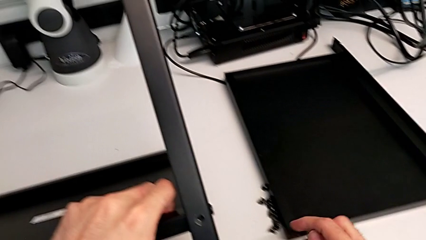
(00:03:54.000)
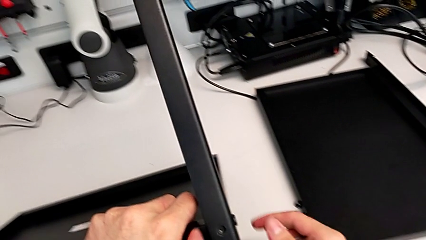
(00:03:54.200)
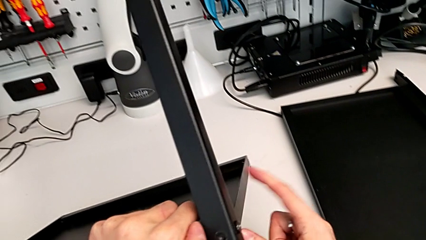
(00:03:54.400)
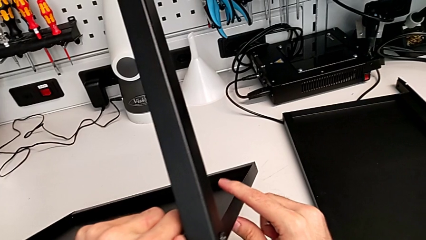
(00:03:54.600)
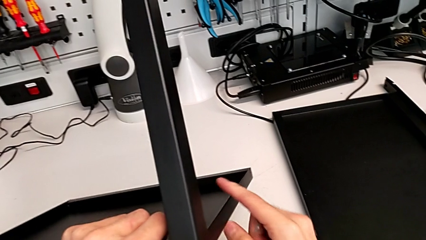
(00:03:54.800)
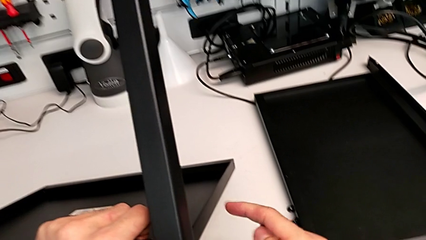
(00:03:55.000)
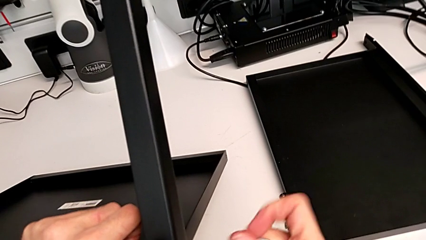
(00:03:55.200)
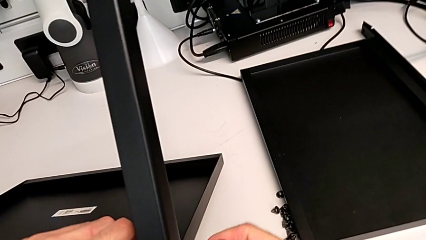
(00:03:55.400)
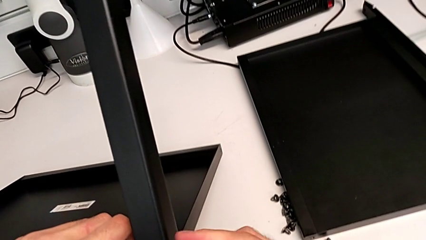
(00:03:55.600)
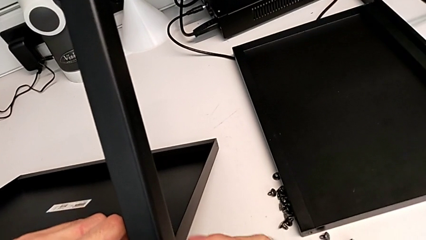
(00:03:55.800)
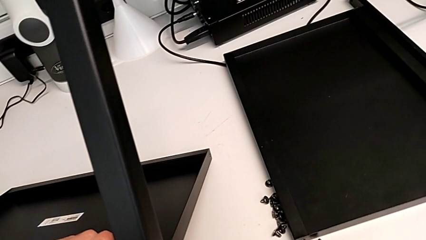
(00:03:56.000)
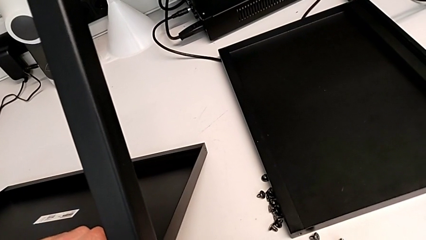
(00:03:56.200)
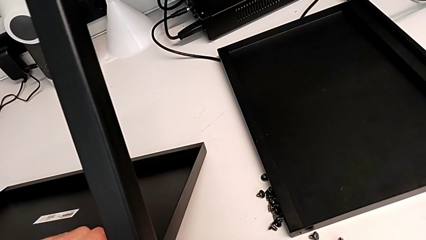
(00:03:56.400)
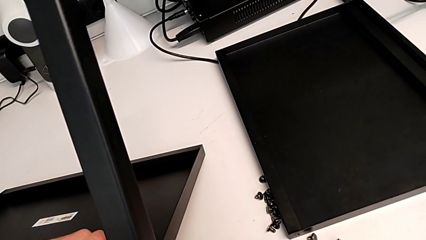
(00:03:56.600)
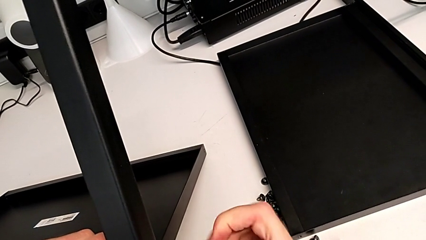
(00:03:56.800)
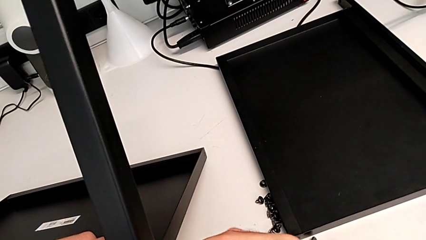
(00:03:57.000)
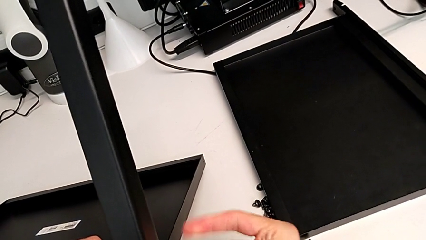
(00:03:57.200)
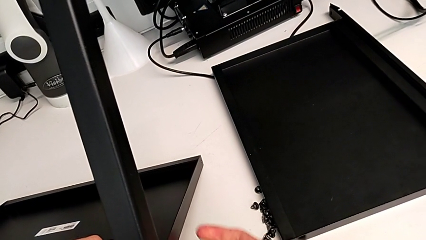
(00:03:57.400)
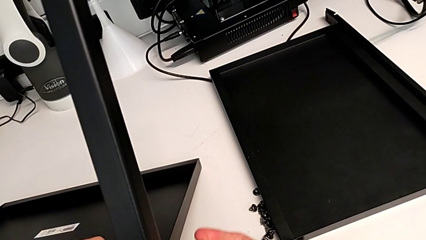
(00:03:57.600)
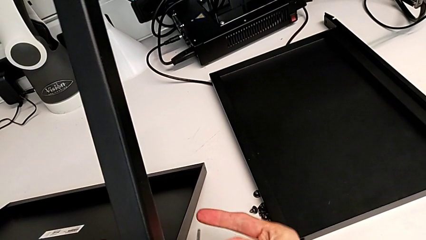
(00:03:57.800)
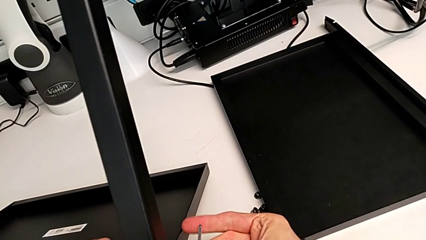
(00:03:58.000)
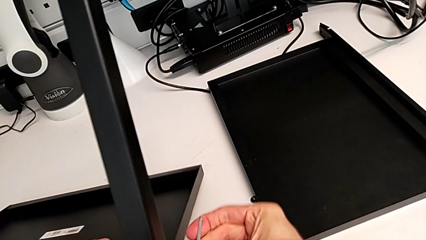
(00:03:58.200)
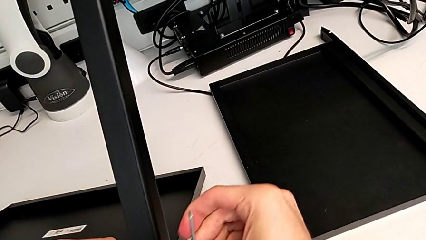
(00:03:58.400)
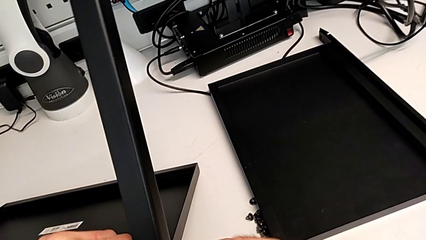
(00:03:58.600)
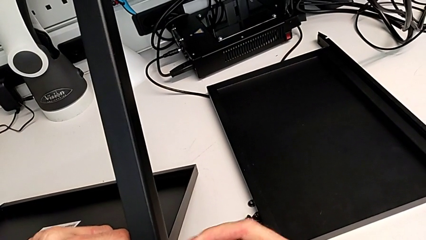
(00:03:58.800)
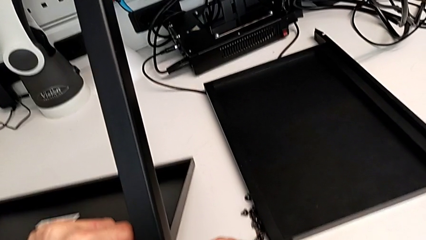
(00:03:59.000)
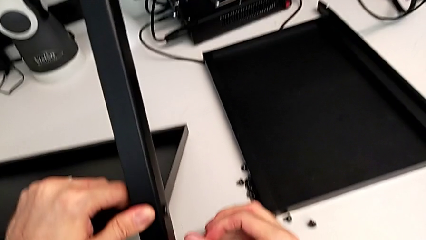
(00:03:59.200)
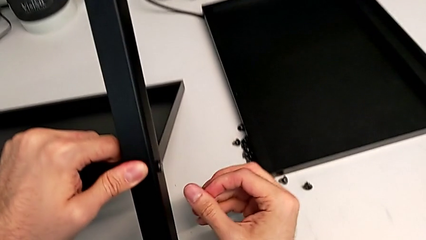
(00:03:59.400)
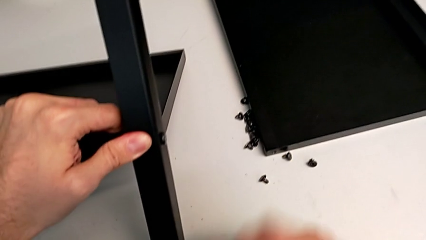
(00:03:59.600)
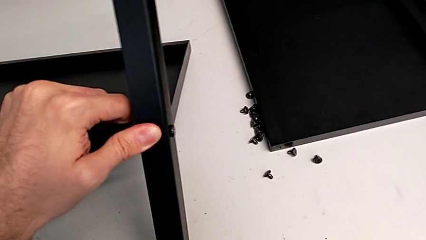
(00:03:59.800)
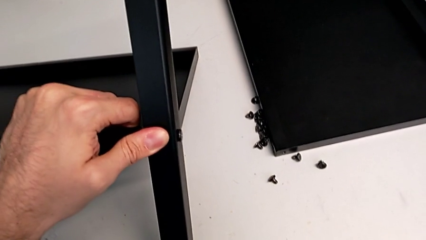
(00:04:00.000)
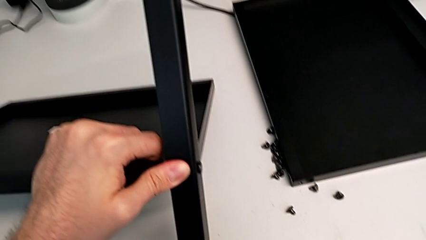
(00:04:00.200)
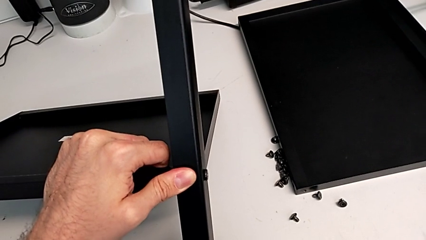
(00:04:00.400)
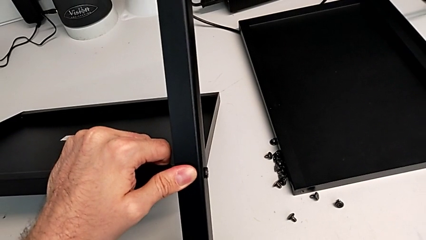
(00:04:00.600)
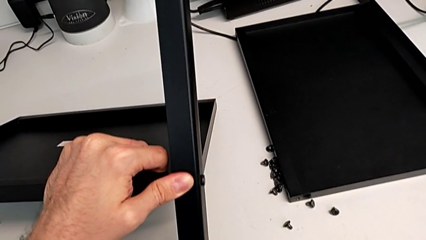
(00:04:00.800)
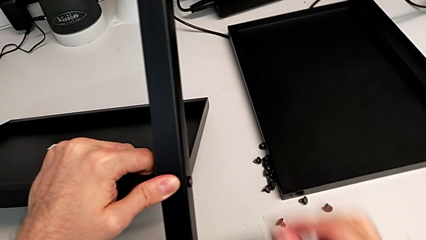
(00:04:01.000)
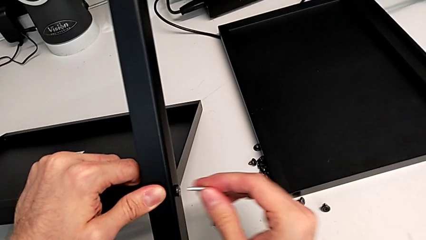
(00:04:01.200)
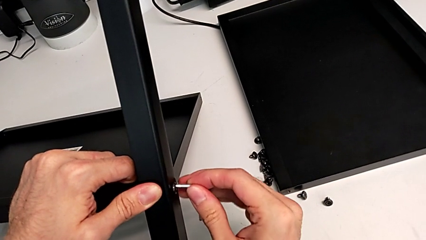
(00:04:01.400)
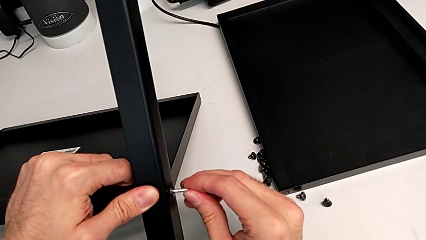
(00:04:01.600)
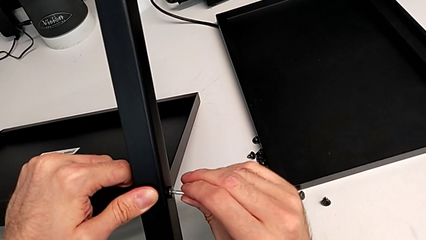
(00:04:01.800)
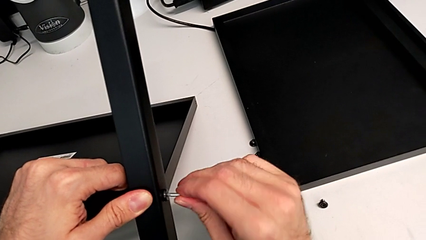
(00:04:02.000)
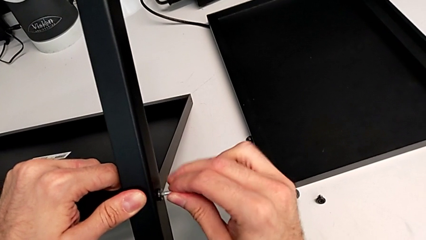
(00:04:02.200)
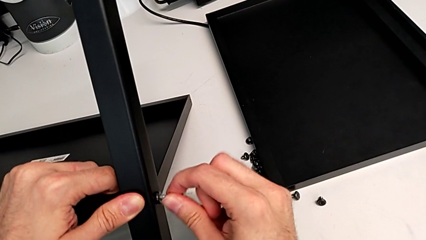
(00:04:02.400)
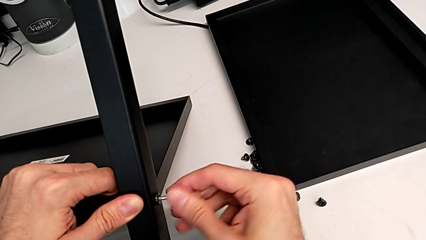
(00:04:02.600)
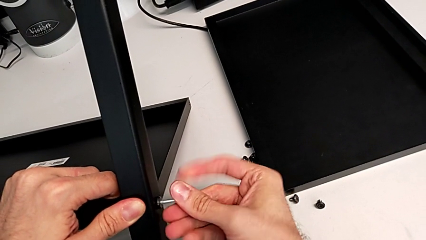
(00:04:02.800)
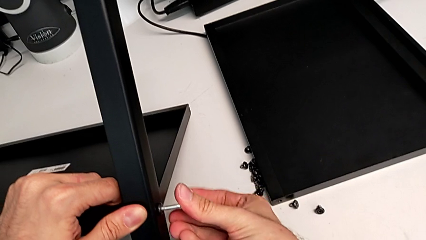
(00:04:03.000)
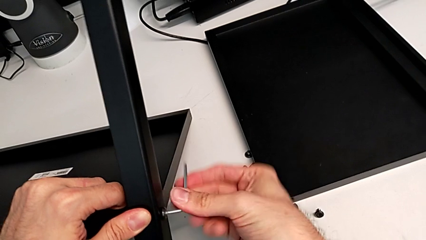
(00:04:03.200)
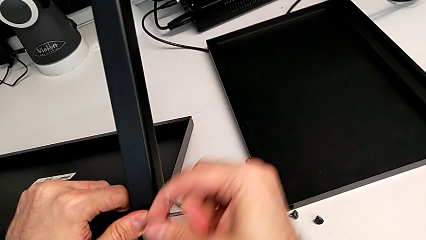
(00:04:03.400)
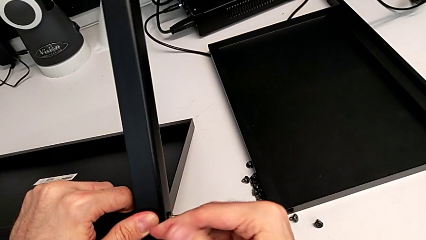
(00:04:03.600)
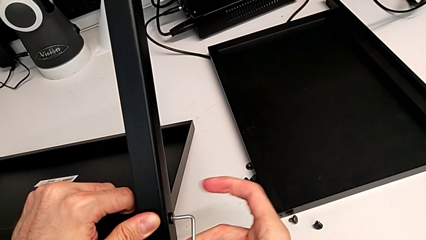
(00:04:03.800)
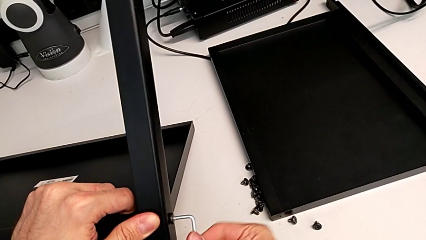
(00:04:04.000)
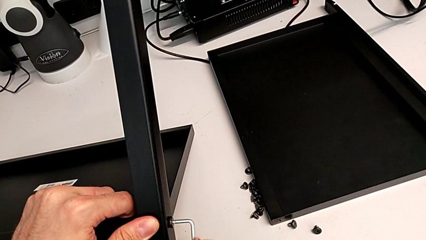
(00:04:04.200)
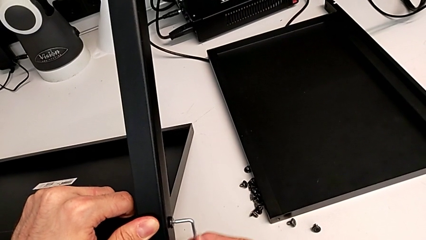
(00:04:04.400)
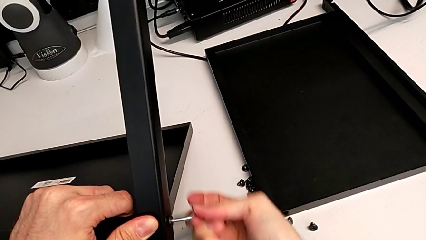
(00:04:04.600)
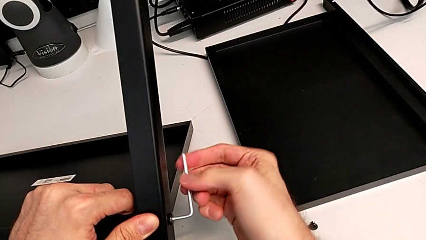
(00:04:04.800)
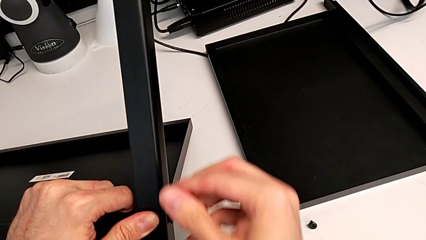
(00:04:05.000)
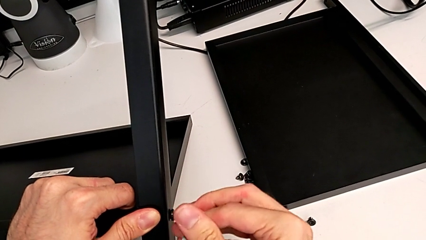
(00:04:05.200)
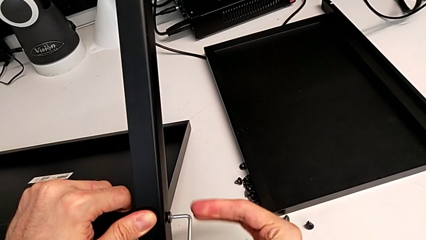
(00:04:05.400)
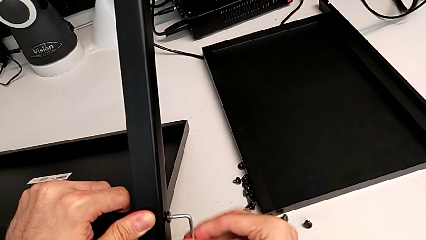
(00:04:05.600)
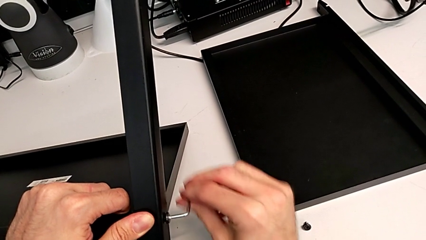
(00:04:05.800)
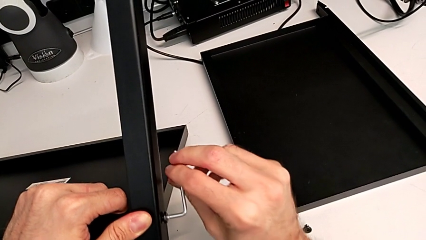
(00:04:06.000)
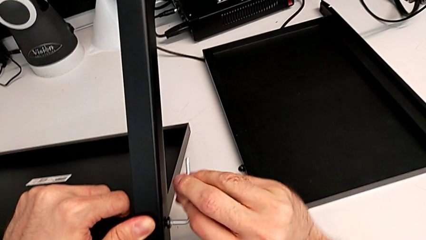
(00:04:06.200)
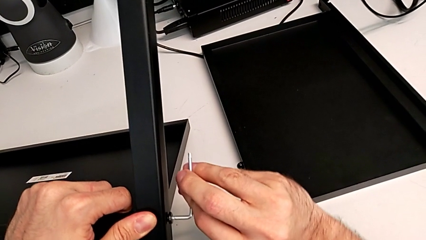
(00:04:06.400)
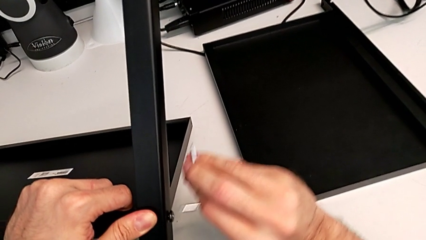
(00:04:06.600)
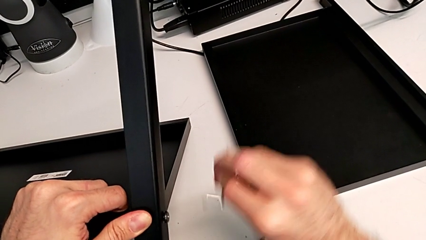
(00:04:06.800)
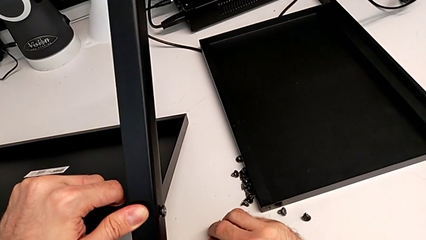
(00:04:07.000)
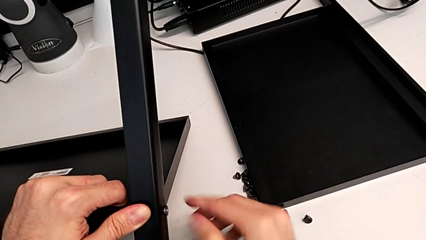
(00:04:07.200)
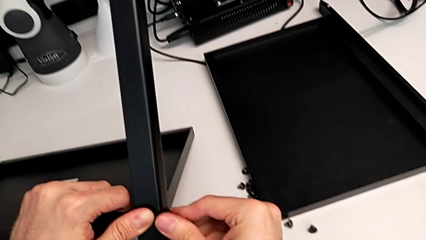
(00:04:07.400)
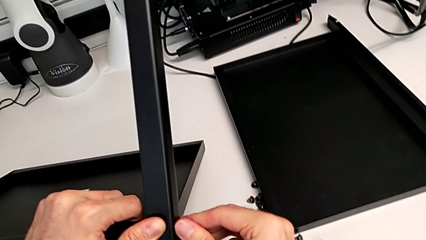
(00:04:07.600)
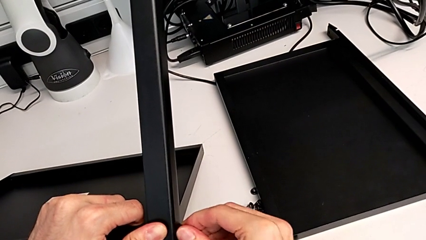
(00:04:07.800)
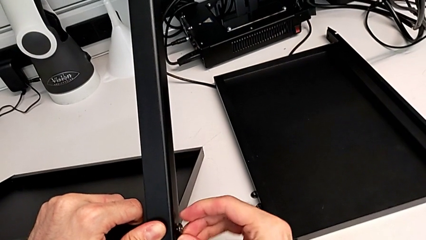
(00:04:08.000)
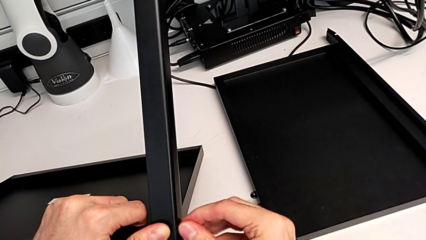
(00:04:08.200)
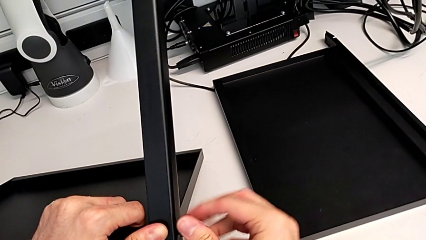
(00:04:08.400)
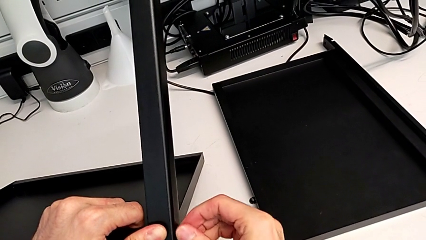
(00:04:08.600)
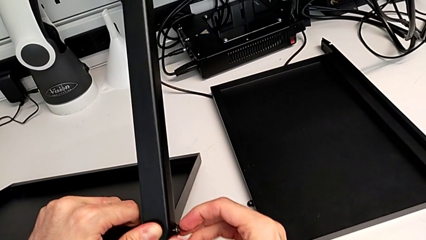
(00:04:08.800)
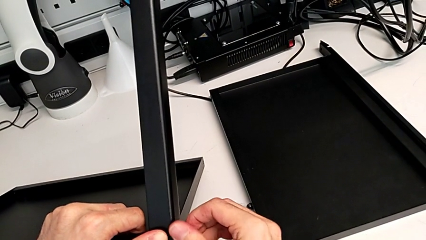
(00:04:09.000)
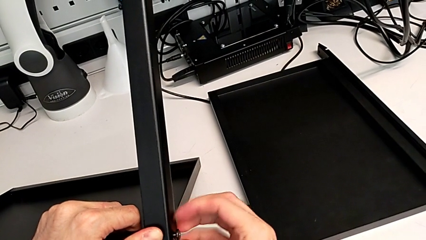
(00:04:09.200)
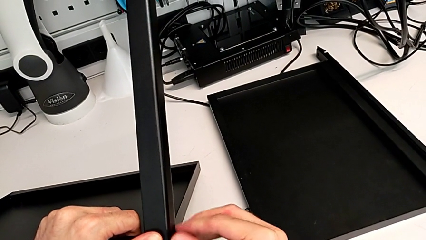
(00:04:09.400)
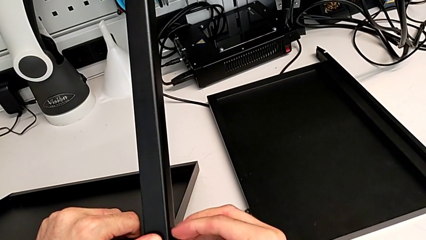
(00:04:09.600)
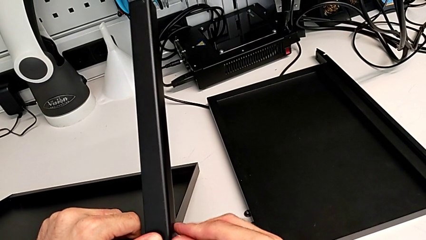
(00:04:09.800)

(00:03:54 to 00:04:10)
The camera wearer is disassembling the third leg. They slide the nightstand, insert the Allen wrench, unscrew the hex socket head, wrongly drop the Allen wrench on the table, grab the Allen wrench, insert it, unscrew the hex socket head, withdraw the Allen wrench, place it and unscrew the hex socket head.
